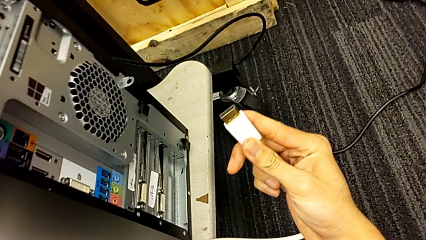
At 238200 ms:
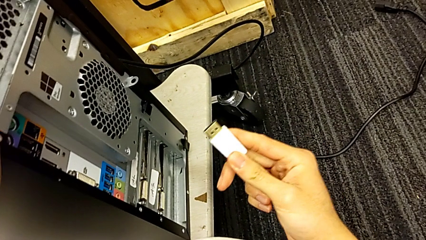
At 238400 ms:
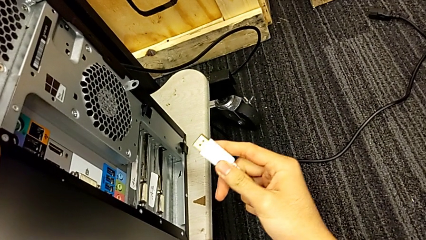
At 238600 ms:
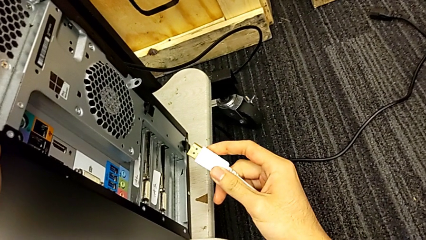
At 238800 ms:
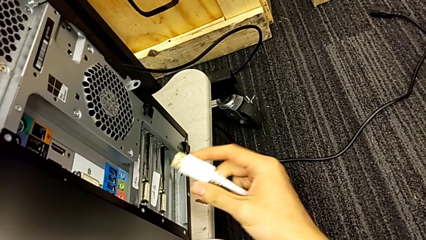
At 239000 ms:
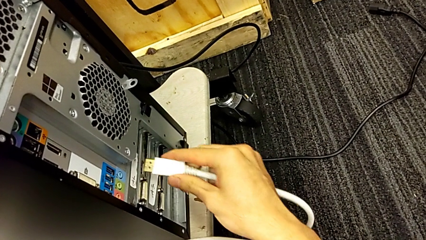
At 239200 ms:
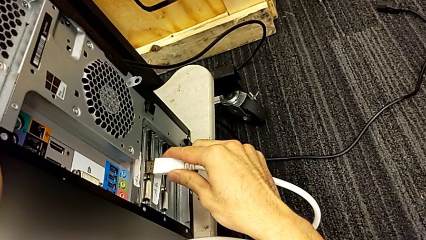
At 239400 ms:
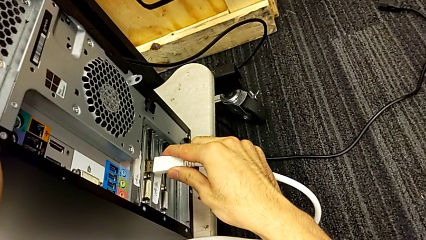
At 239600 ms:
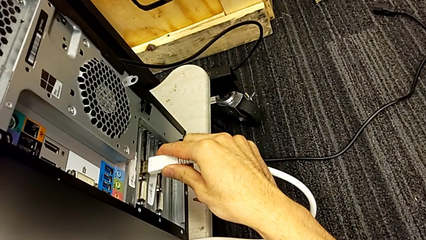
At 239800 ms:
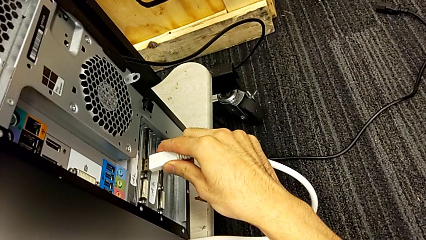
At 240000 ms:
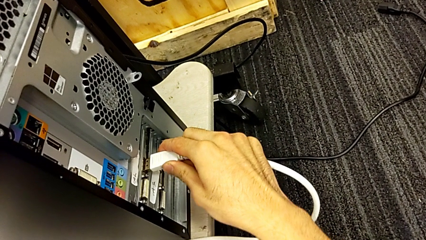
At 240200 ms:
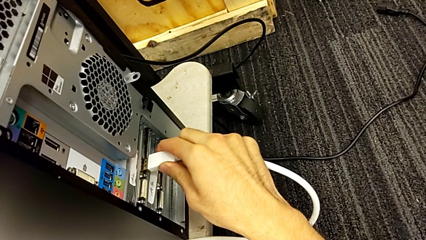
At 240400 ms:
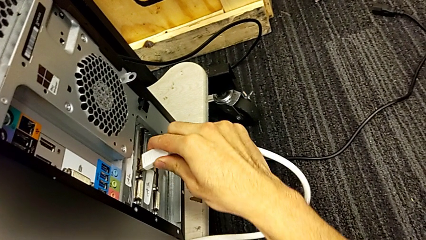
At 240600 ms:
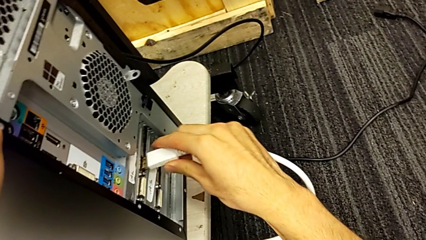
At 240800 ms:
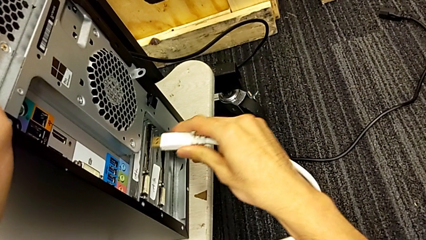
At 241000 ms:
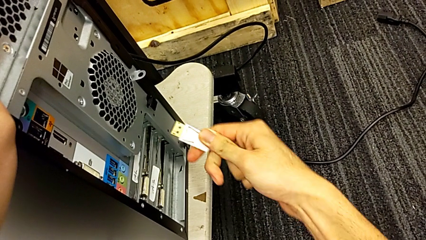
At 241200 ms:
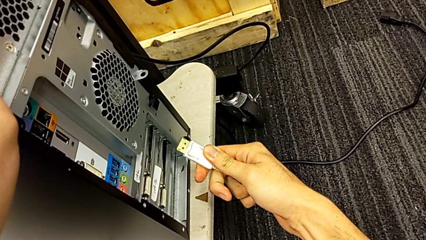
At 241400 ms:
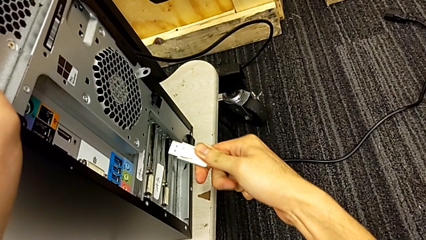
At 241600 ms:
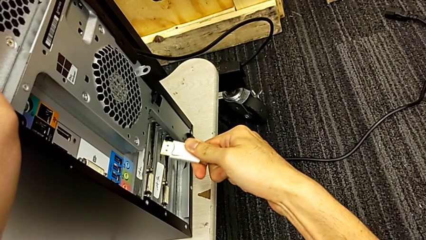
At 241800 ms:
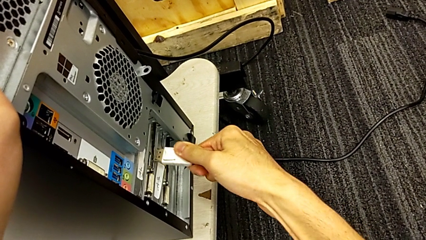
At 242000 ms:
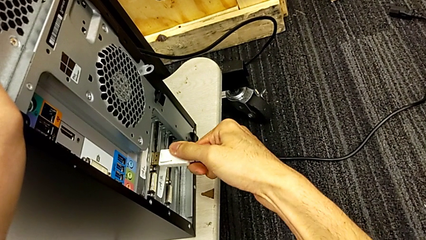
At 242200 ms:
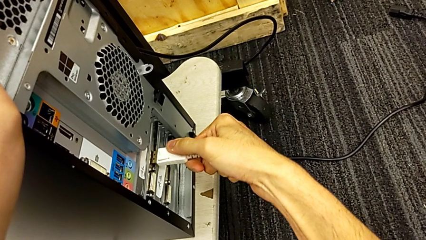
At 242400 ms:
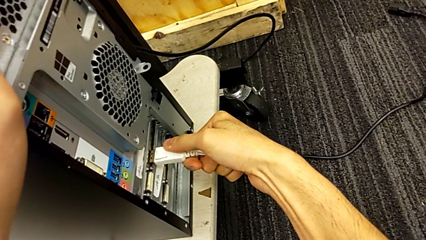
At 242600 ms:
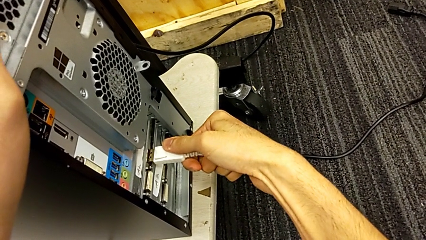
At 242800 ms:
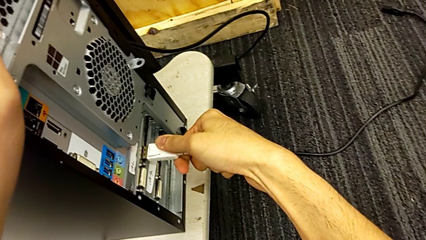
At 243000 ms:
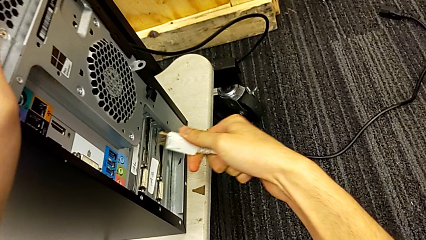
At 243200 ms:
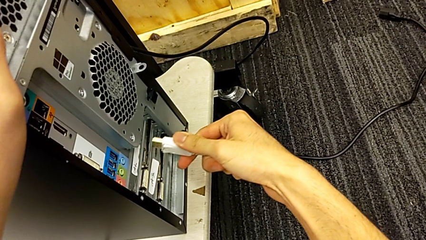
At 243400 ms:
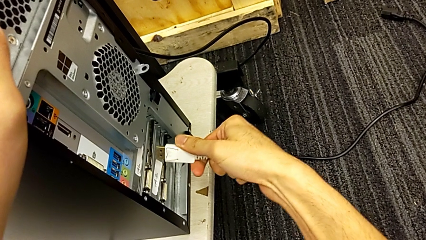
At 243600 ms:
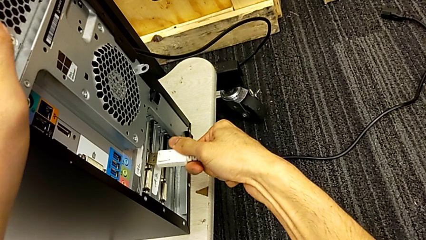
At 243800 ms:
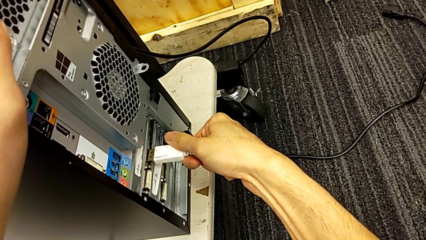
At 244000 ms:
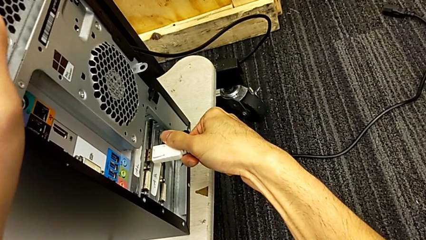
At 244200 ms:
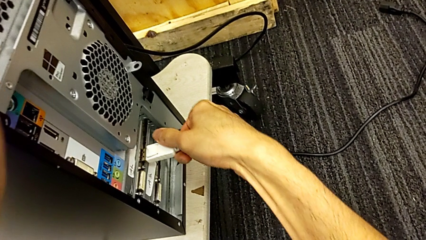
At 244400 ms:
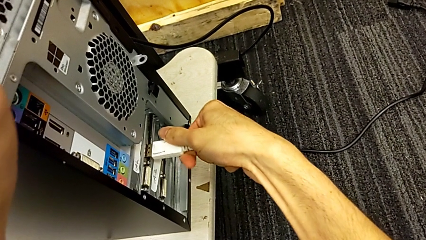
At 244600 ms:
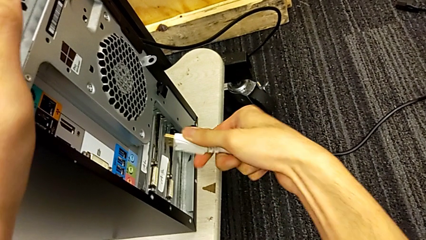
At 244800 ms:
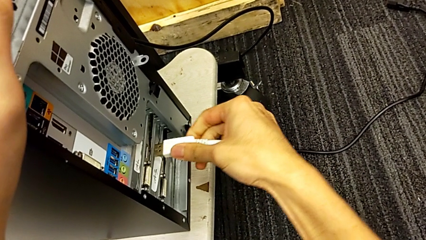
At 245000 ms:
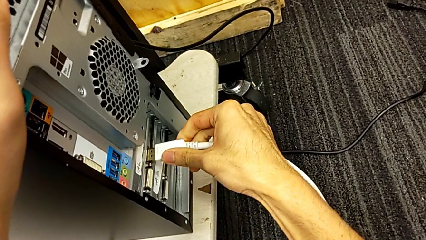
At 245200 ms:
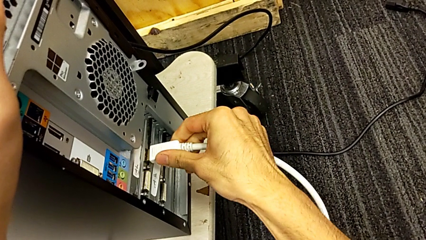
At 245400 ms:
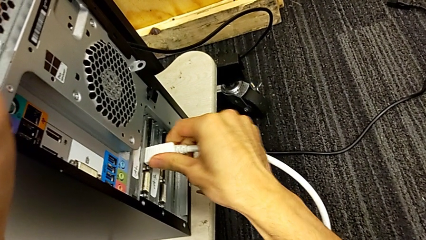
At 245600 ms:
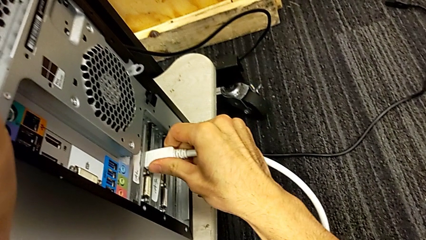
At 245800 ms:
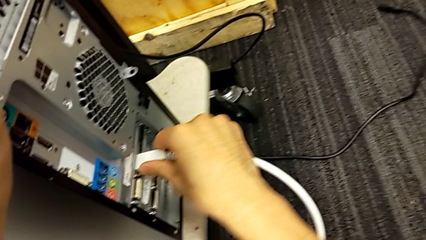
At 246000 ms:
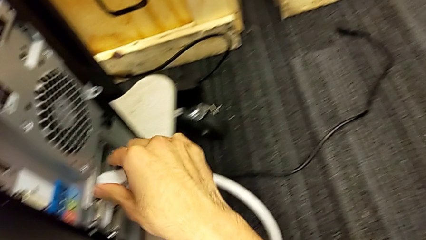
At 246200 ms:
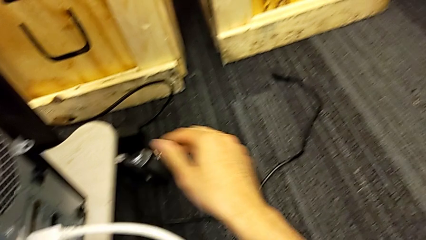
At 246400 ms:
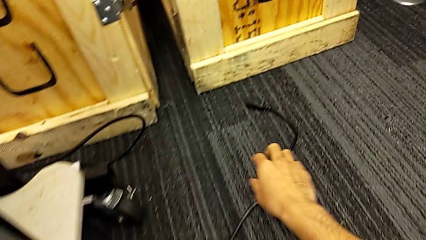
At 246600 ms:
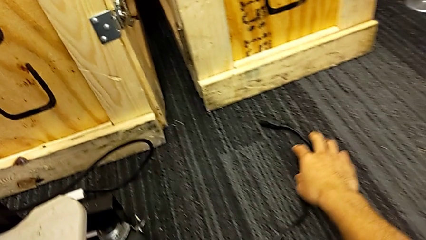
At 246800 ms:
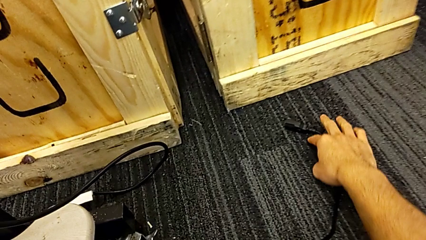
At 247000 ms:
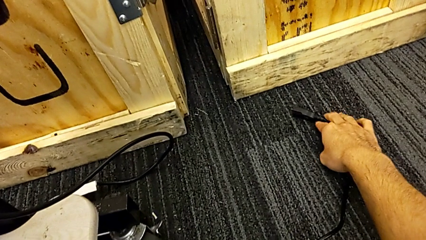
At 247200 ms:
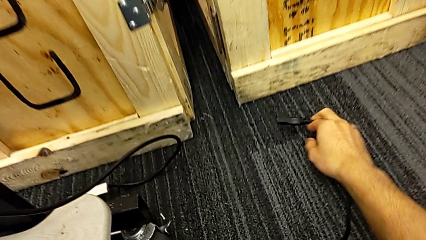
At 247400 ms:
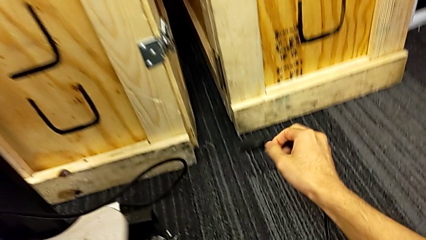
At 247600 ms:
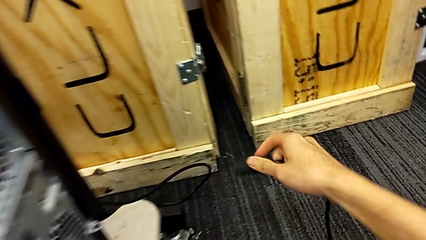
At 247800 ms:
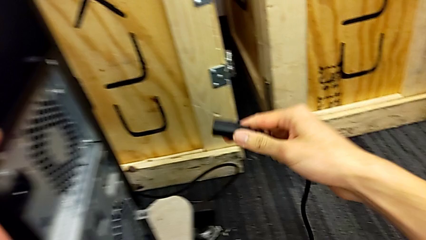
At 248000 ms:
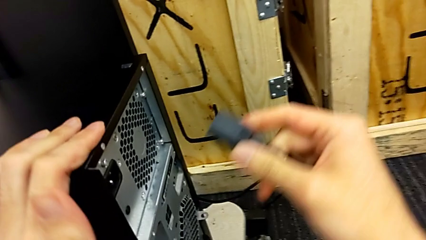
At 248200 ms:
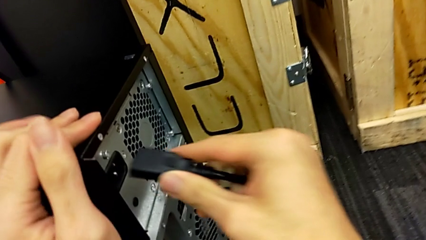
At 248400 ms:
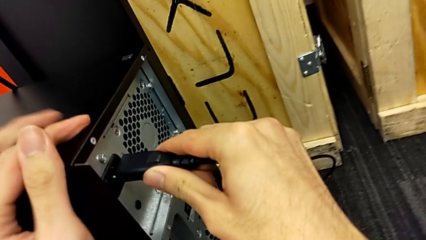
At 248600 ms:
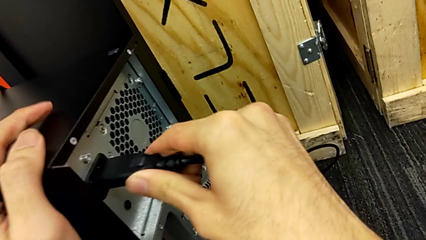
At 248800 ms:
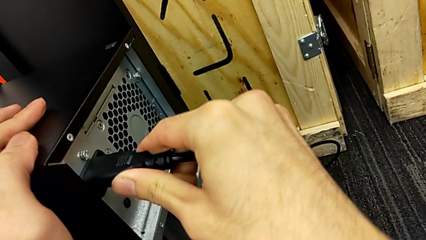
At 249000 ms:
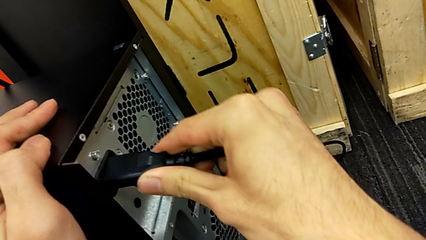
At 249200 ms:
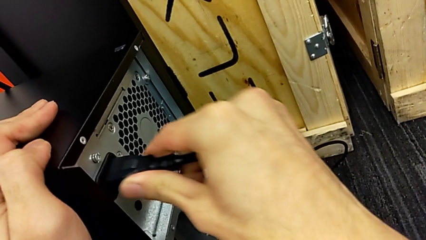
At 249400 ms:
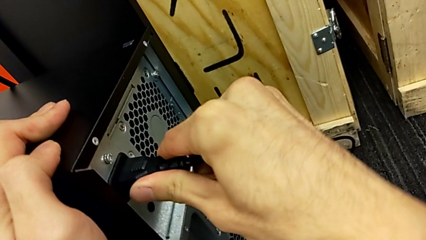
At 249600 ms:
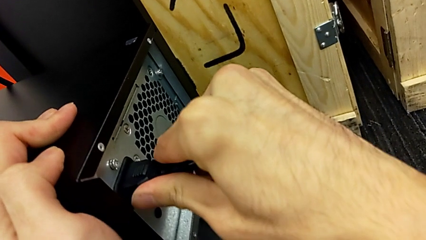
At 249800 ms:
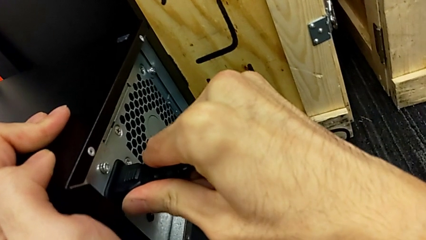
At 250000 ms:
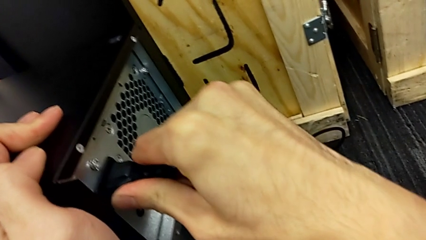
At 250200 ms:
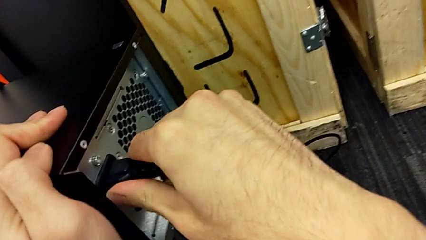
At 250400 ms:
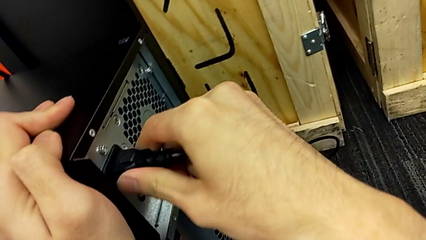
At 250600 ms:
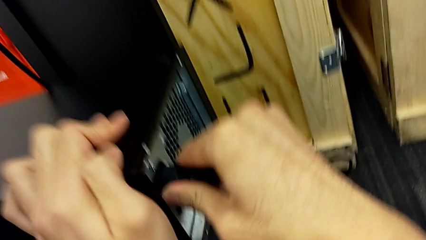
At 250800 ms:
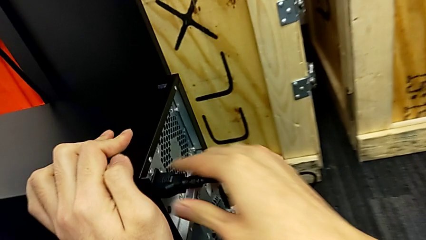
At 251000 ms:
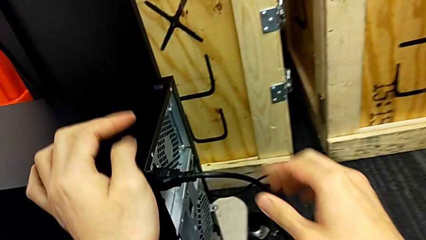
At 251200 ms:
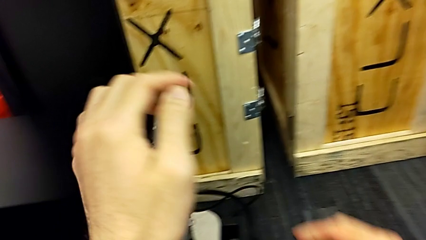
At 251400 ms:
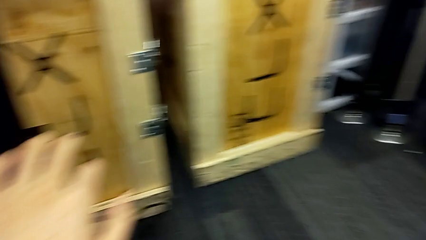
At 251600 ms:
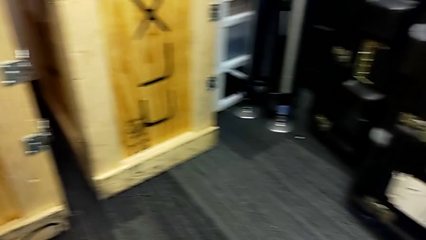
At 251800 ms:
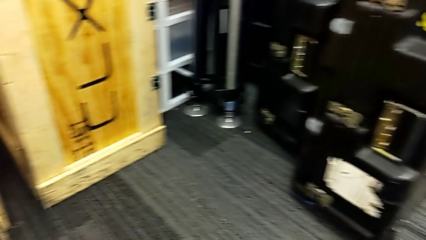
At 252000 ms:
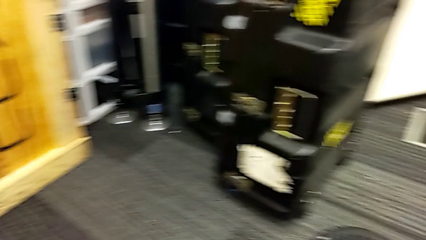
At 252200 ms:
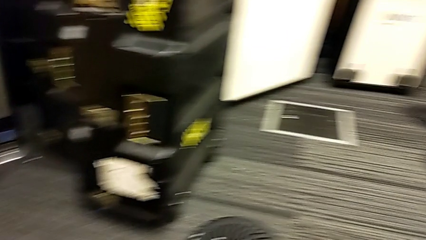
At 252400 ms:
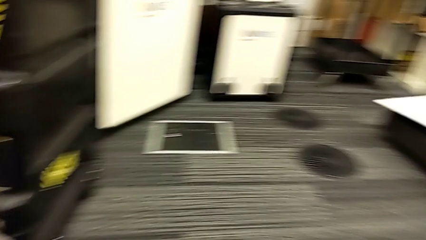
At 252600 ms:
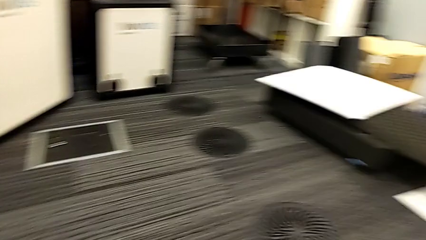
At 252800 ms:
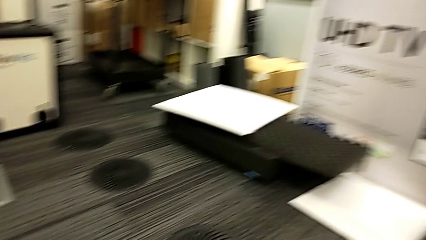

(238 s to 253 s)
The camera wearer is plugging the HDMI cable and the power supply into the computer tower. They keep assembling the HDMI cable and assemble the cable power supply.
